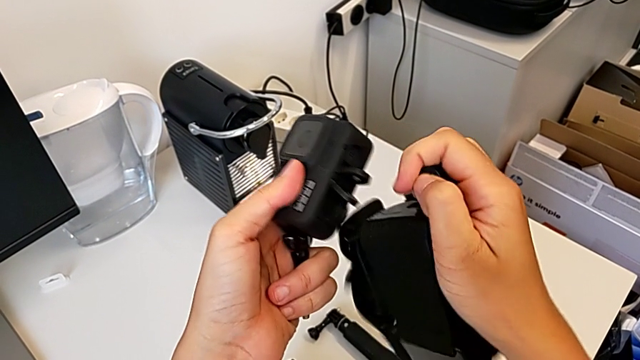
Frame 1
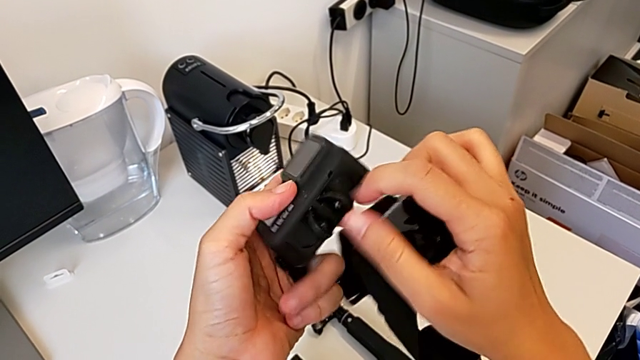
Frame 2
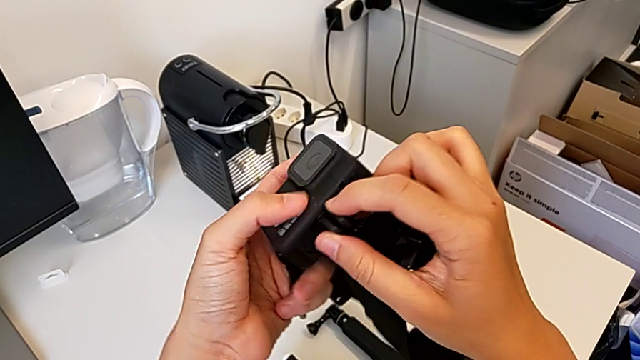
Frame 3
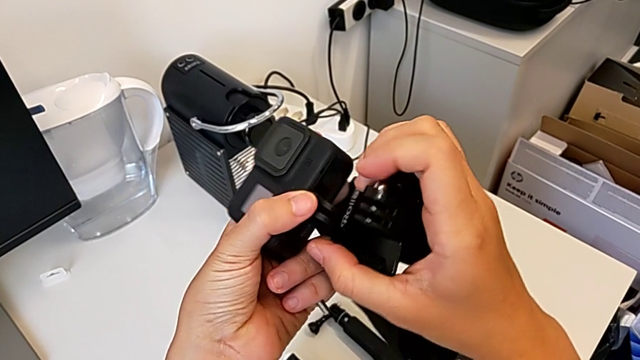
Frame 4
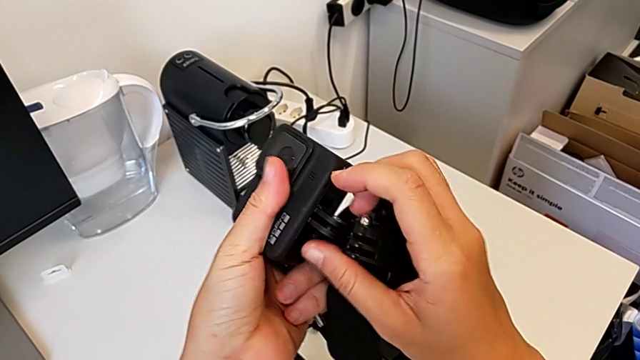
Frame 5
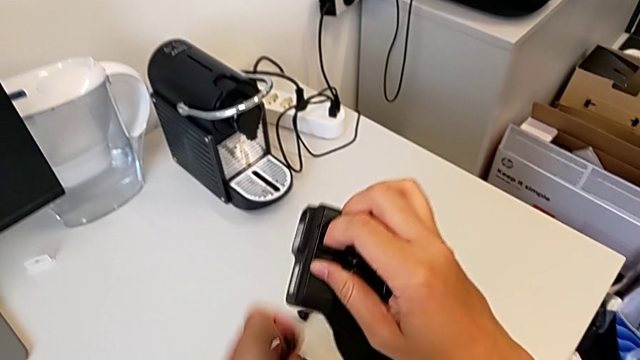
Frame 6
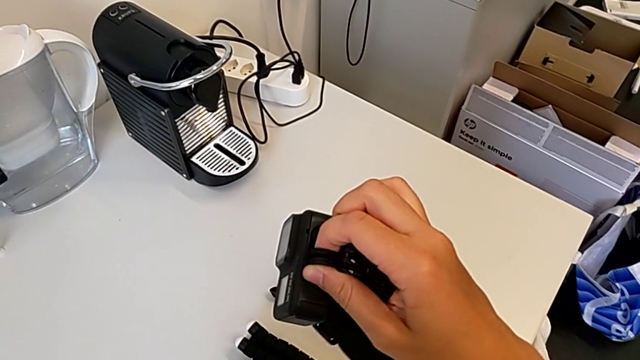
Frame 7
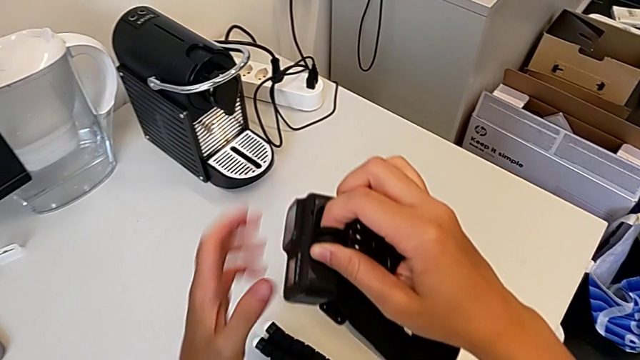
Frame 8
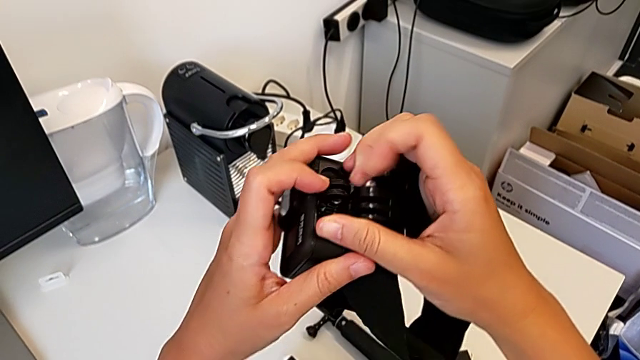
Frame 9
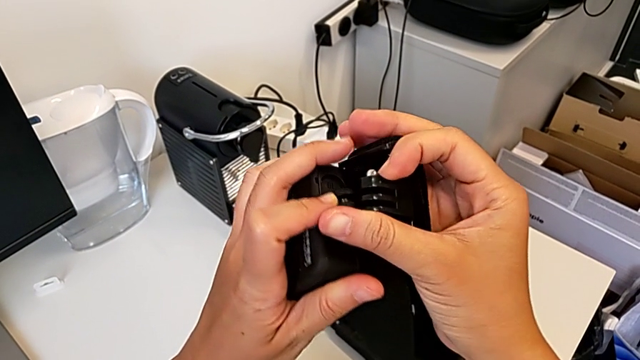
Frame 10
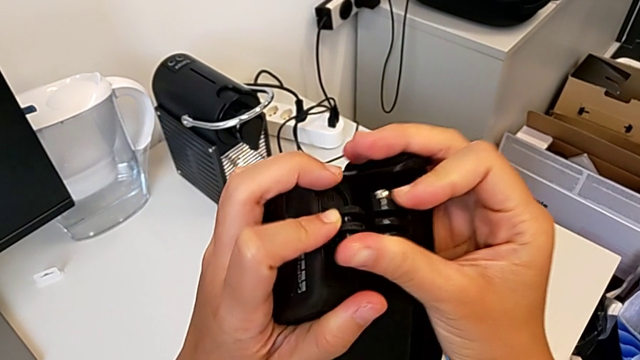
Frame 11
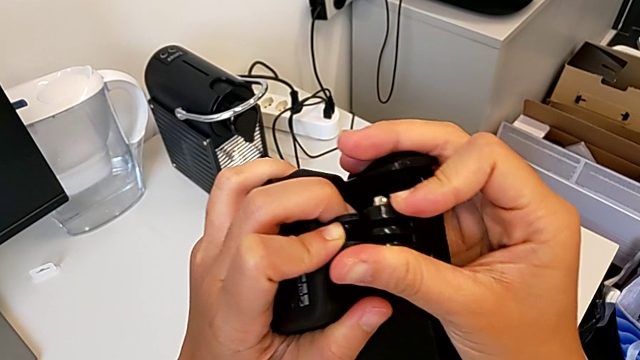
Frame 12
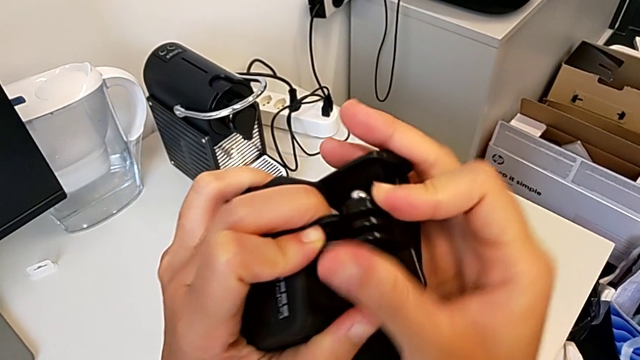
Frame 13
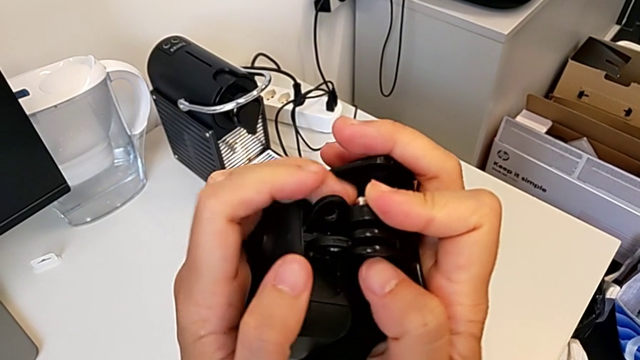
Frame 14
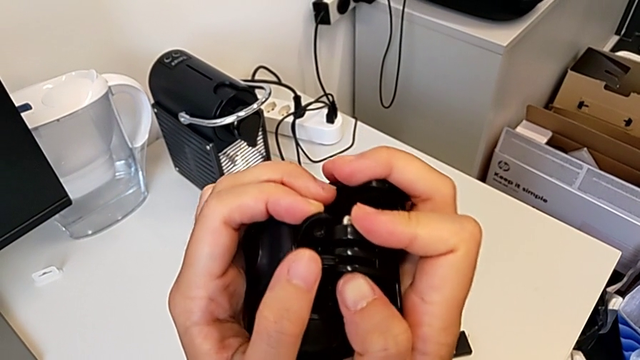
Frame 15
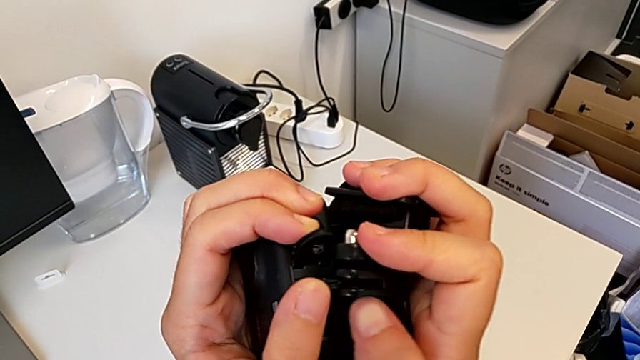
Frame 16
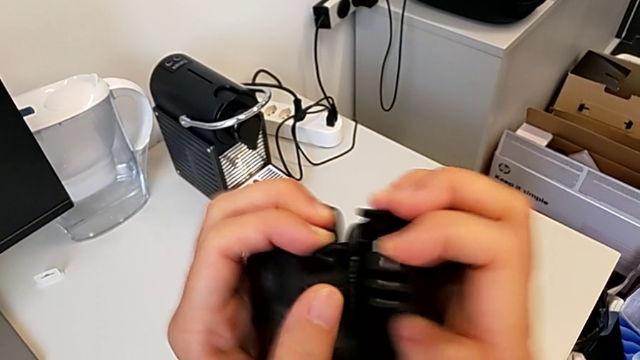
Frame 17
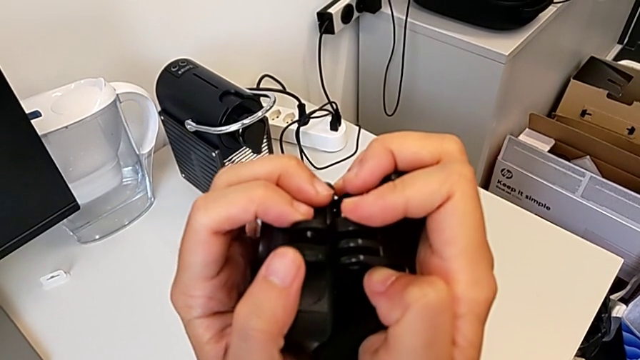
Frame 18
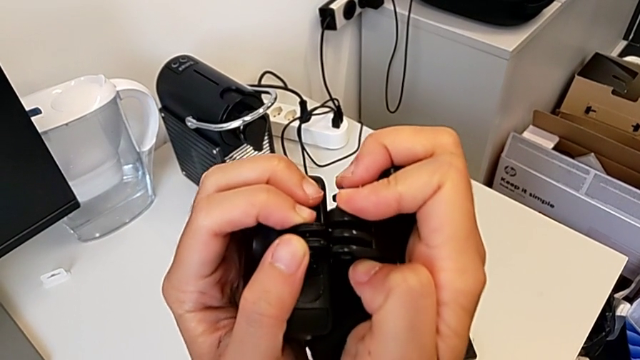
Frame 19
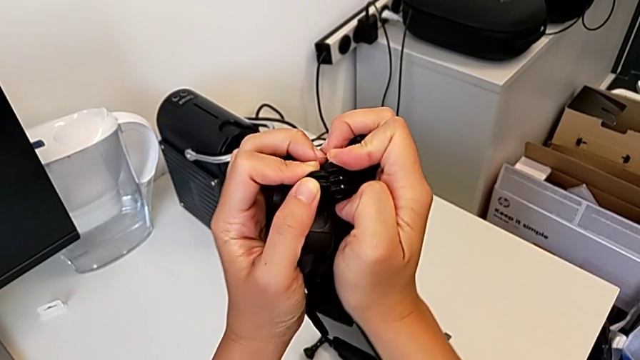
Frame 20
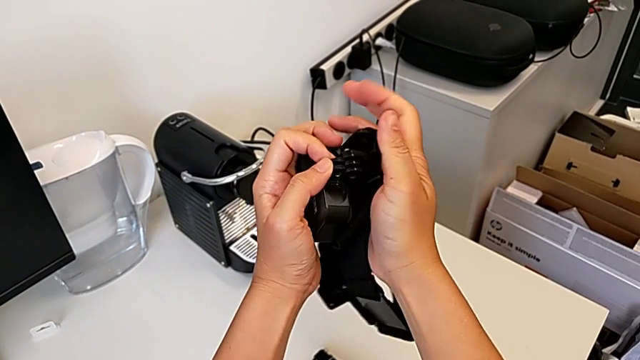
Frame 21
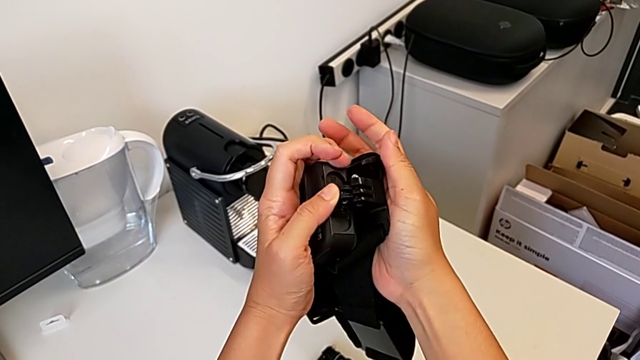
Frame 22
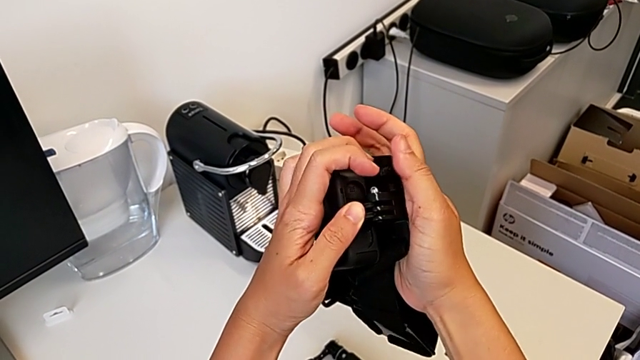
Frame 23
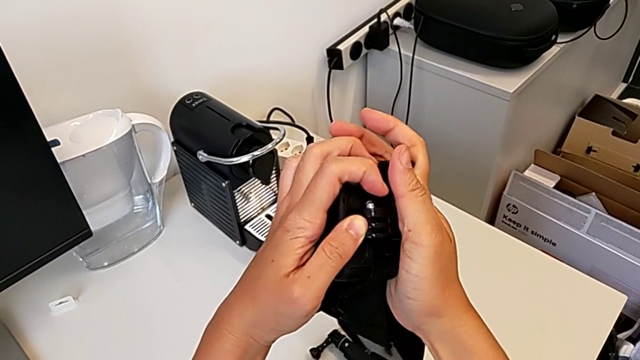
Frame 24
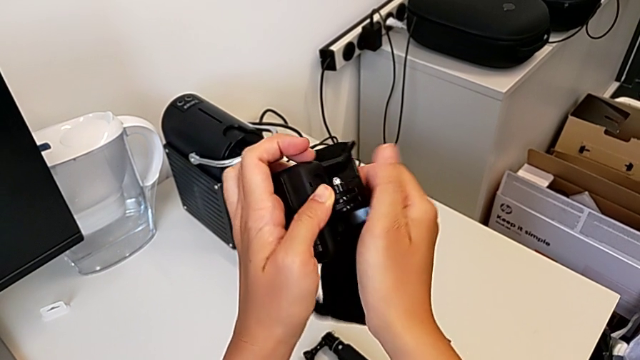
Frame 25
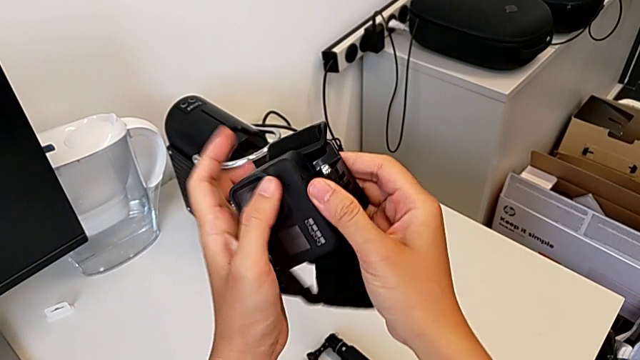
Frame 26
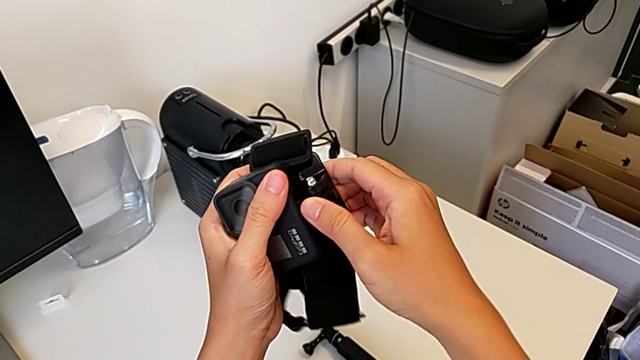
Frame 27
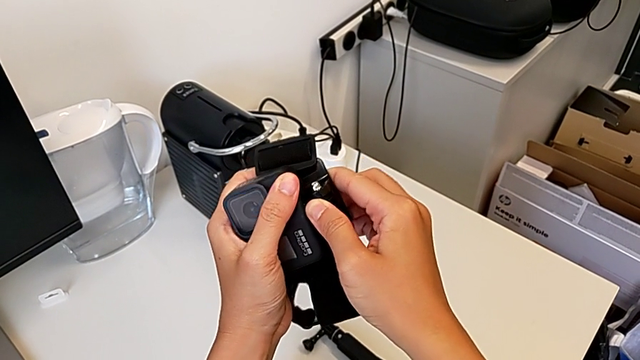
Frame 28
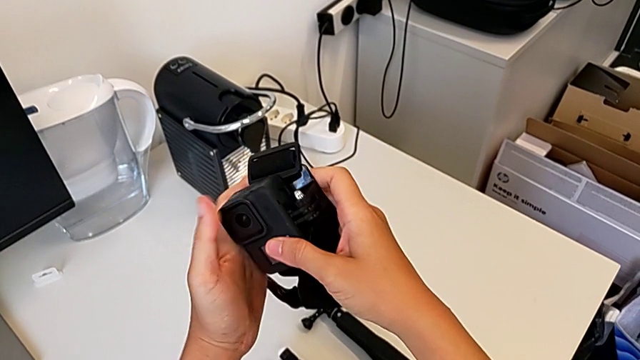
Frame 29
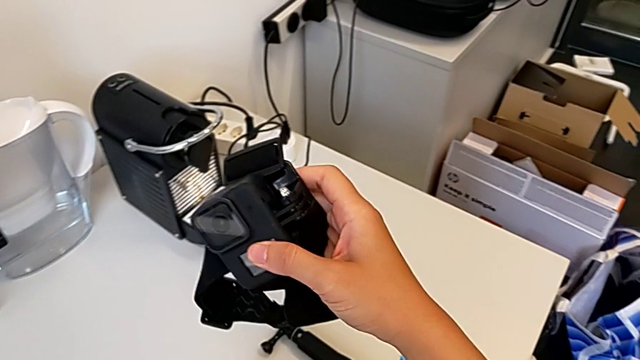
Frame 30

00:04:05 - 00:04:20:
The camera wearer is mounting the strap onto the GoPro. They open the mounting peg, place the screw and insert the GoPro.

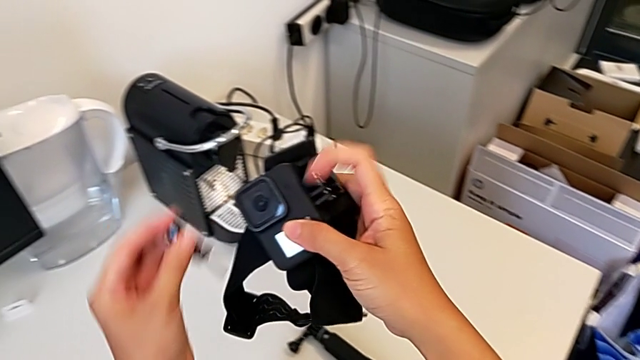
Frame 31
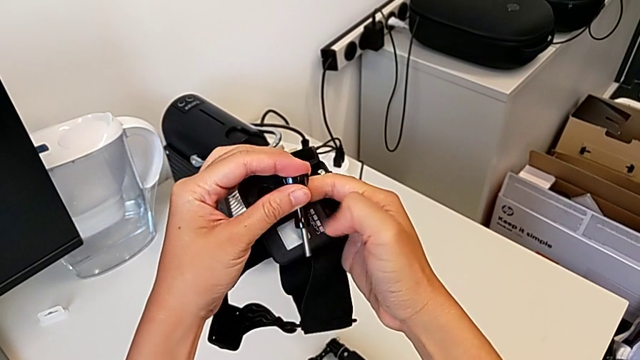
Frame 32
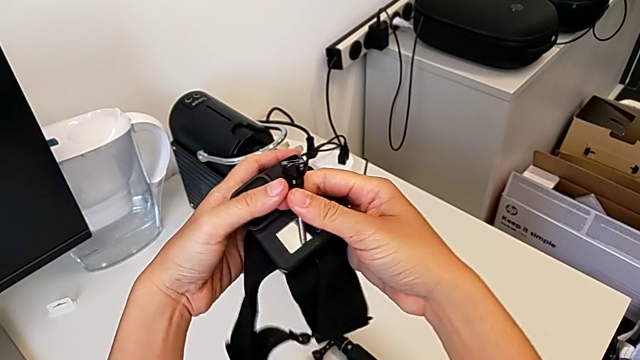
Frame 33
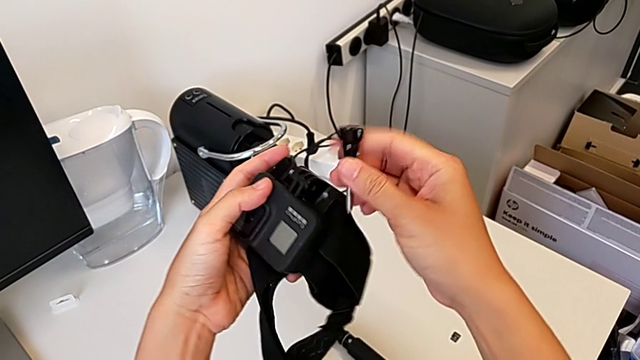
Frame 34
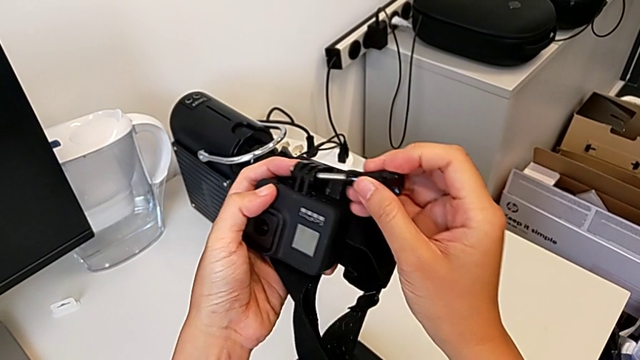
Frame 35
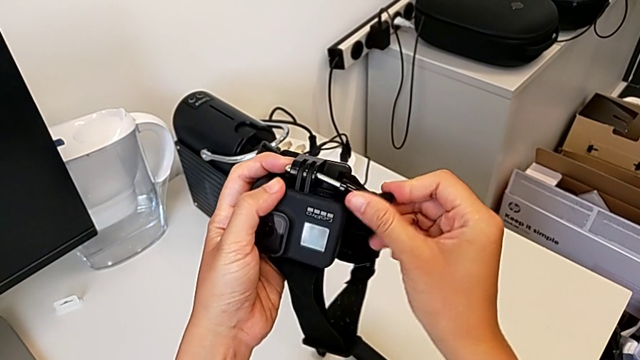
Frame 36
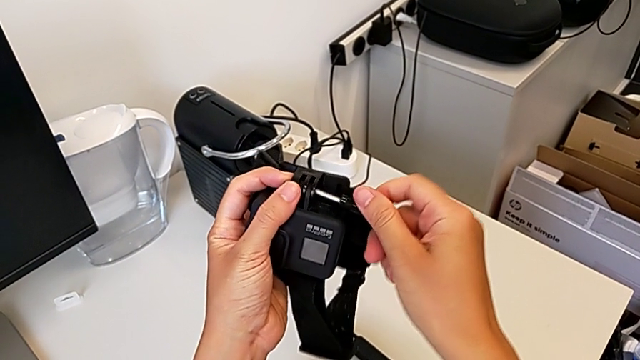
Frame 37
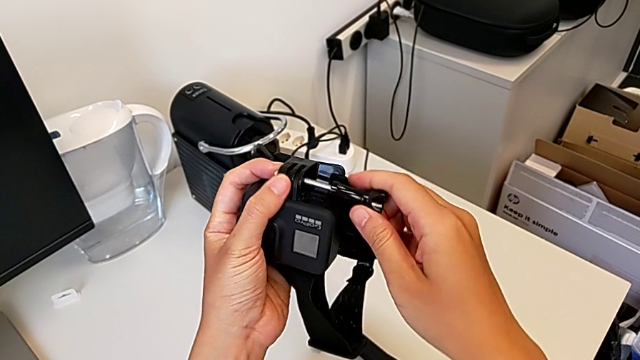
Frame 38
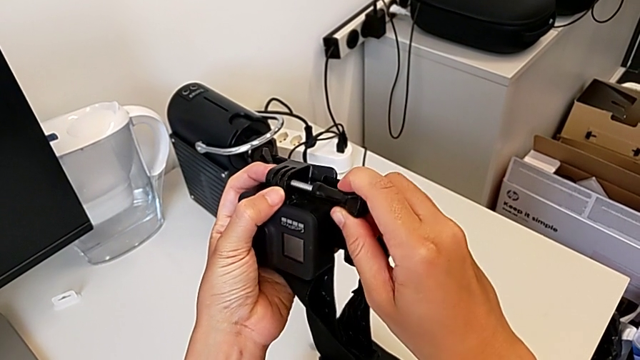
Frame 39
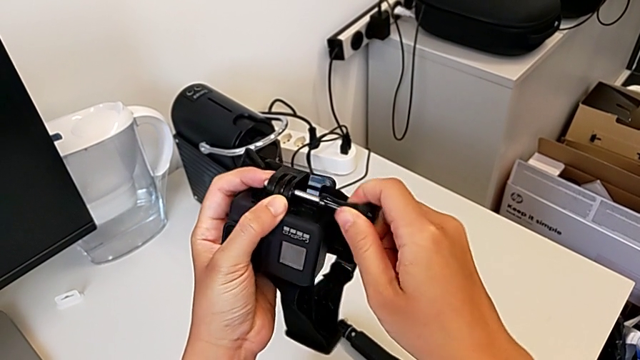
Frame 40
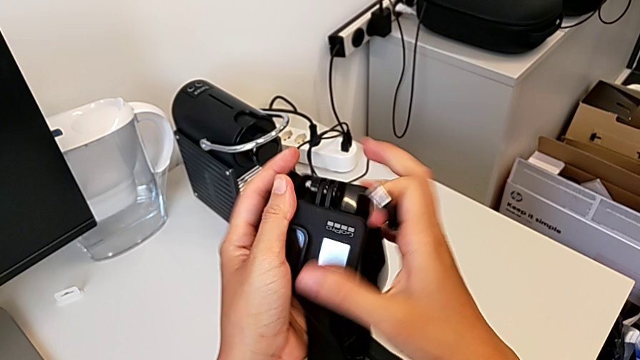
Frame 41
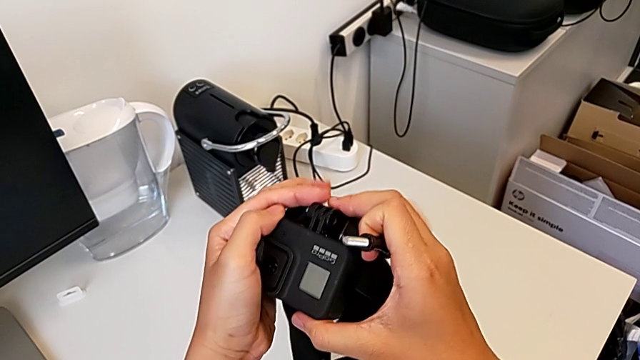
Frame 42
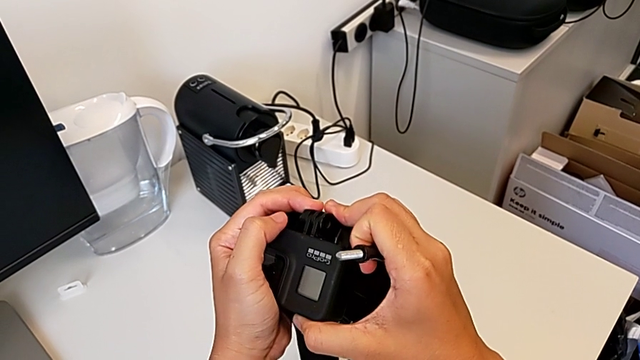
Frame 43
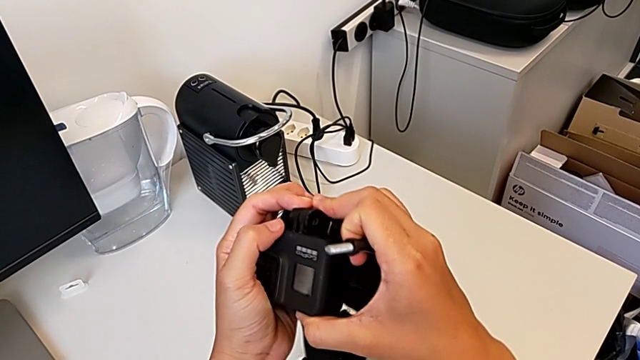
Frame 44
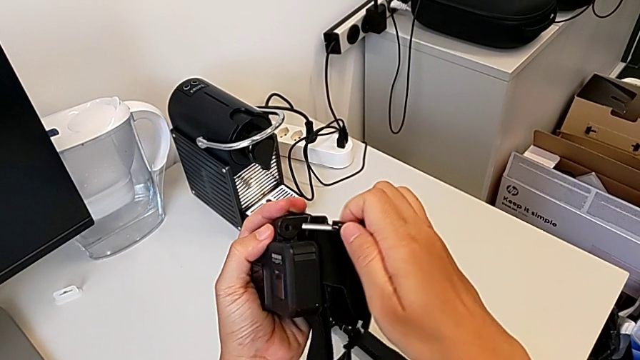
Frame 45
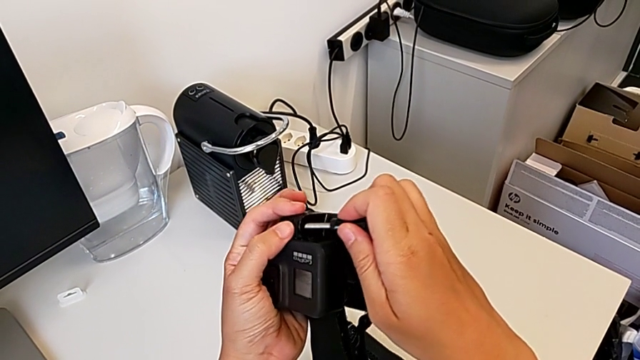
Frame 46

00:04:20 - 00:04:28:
The camera wearer is screwing the GoPro lock. They grab the screw, screw it and insert it.
